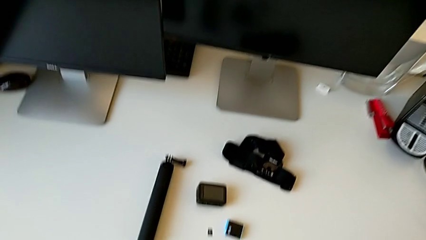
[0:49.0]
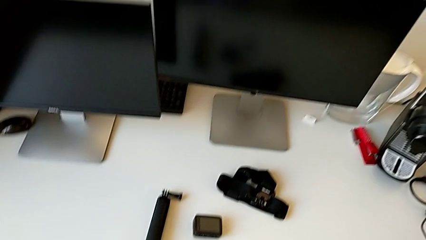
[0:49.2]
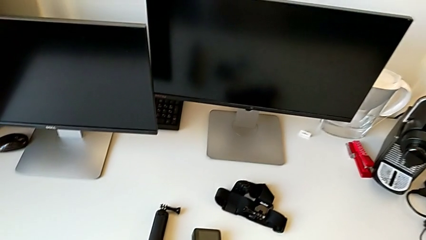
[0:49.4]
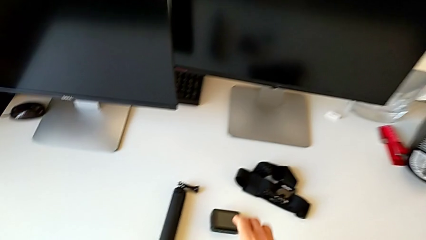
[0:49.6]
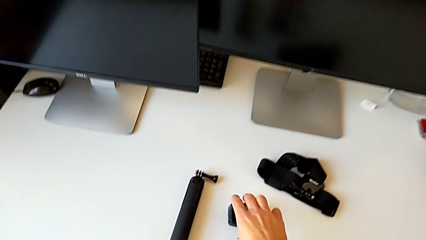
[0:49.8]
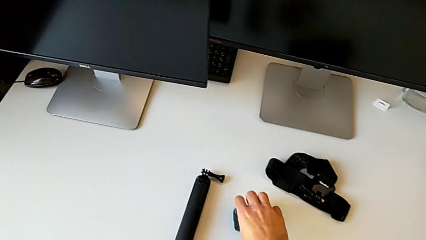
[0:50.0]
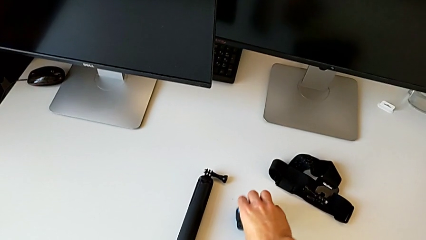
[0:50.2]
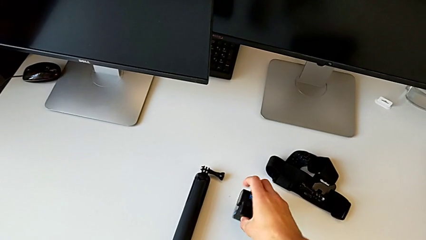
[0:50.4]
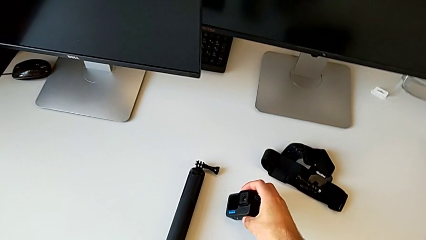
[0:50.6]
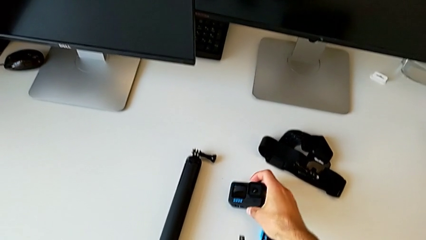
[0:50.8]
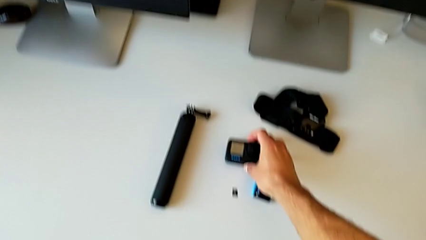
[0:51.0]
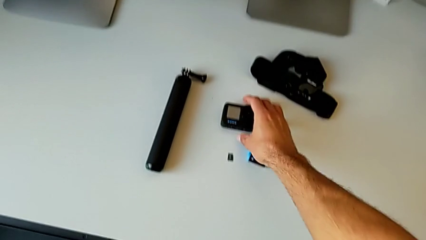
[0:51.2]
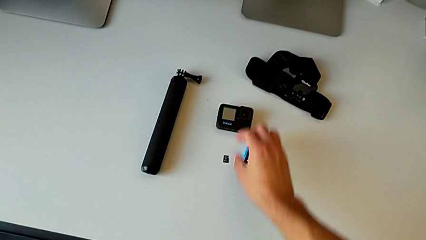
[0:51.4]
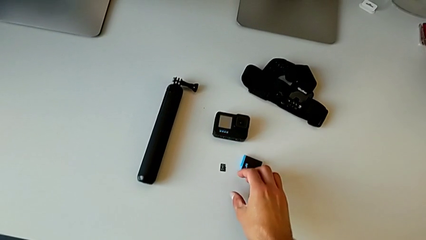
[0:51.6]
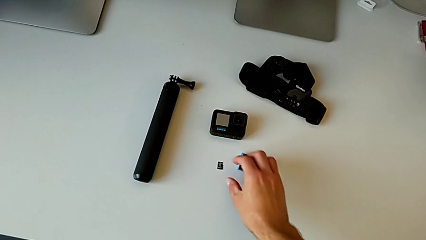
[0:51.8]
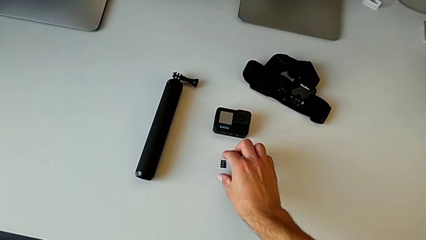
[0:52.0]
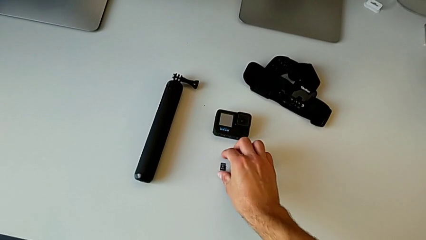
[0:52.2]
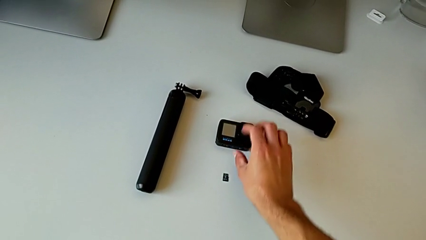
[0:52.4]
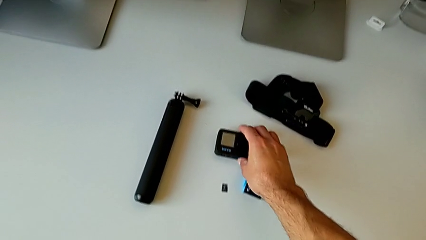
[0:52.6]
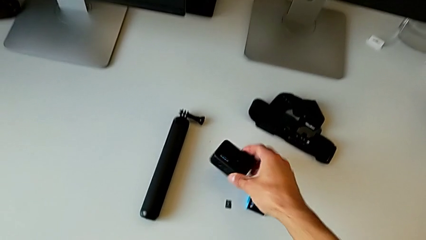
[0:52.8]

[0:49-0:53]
The camera wearer is changing the battery regularly. They grab the GoPro and rotate it.

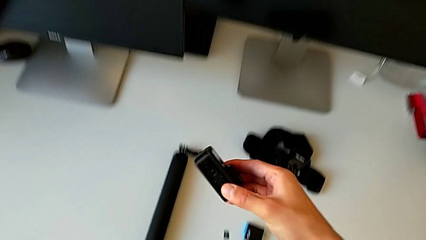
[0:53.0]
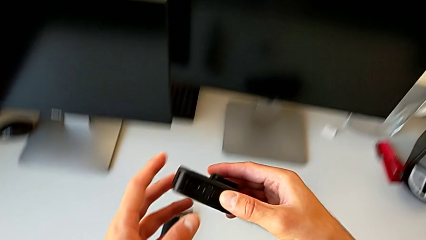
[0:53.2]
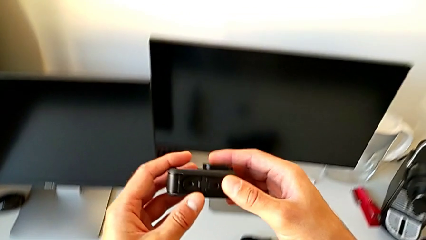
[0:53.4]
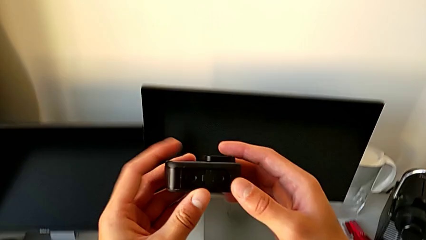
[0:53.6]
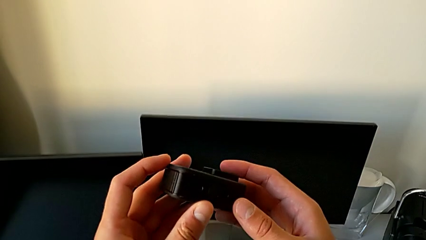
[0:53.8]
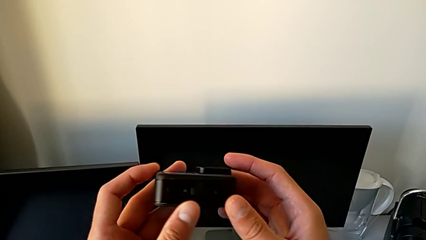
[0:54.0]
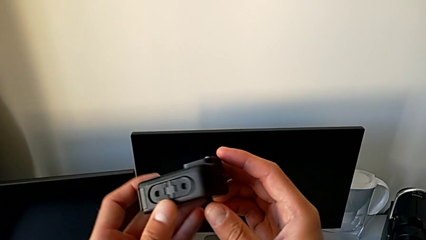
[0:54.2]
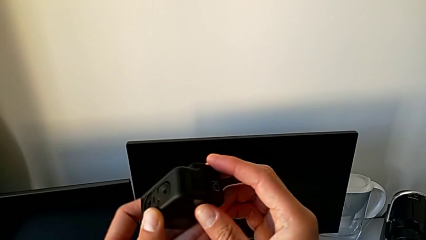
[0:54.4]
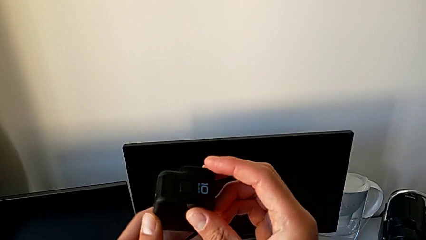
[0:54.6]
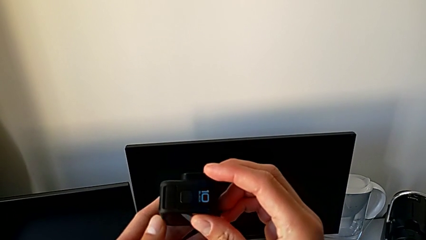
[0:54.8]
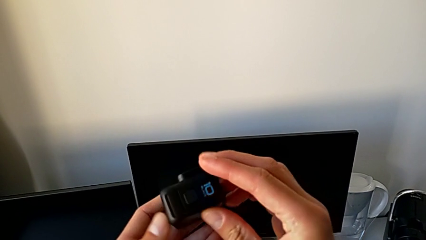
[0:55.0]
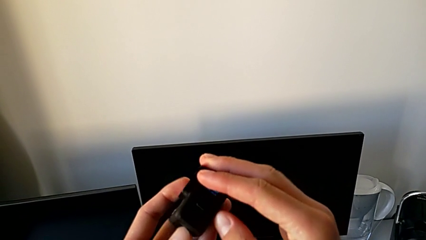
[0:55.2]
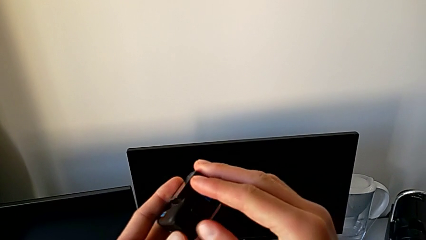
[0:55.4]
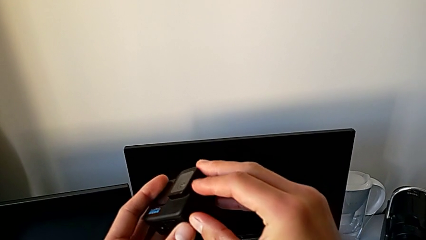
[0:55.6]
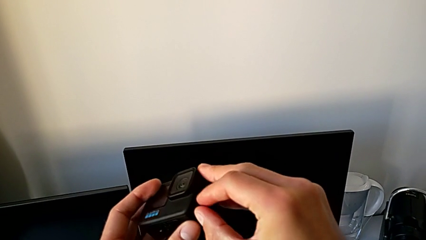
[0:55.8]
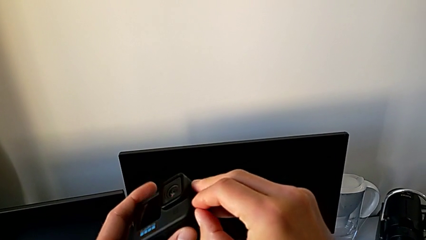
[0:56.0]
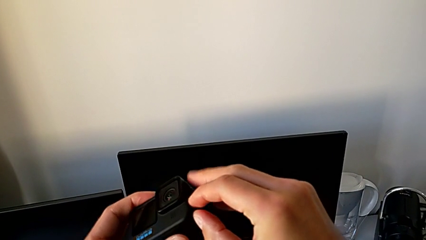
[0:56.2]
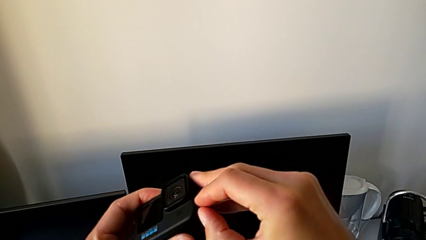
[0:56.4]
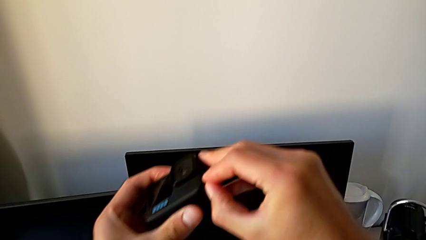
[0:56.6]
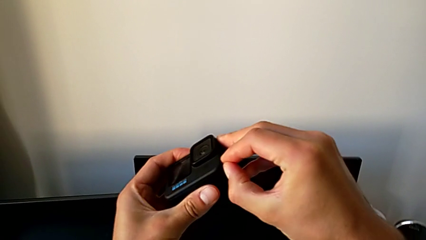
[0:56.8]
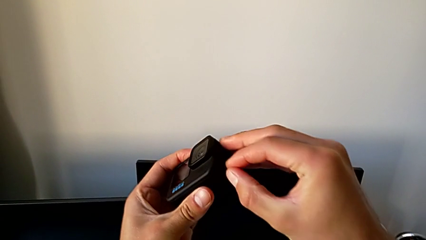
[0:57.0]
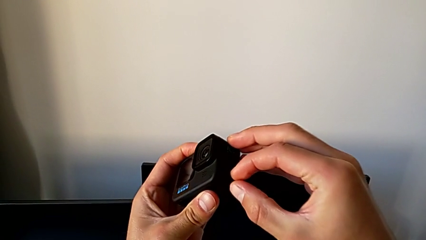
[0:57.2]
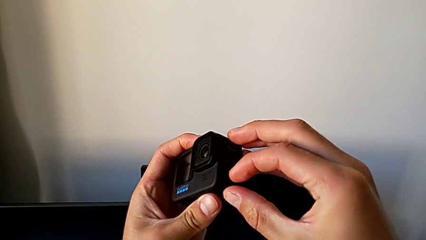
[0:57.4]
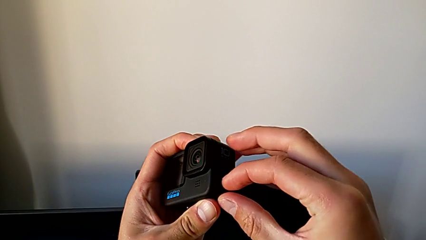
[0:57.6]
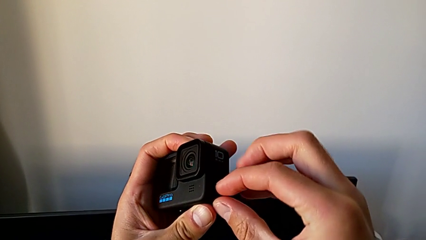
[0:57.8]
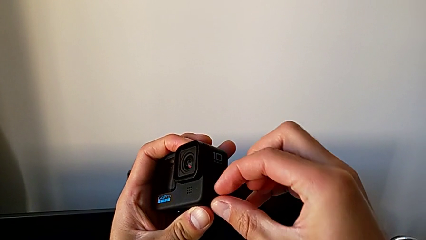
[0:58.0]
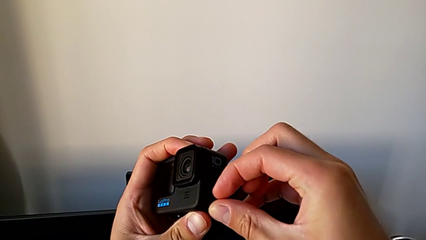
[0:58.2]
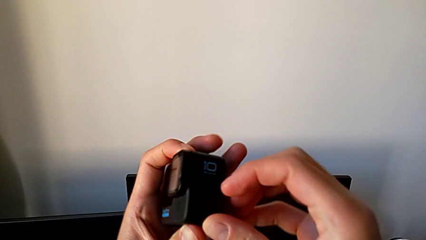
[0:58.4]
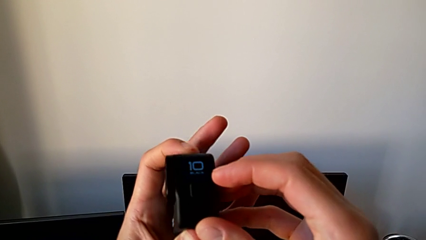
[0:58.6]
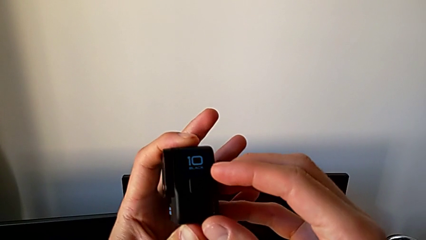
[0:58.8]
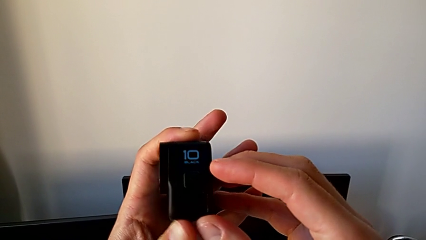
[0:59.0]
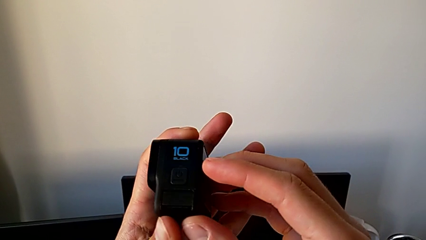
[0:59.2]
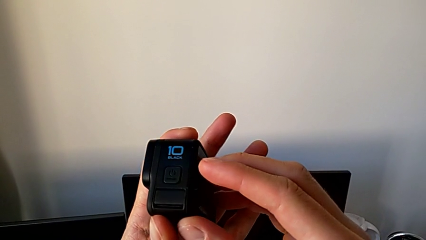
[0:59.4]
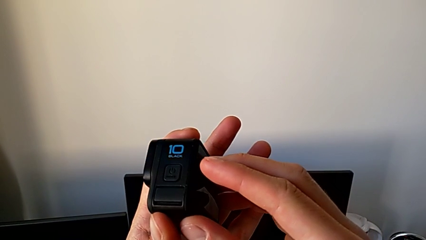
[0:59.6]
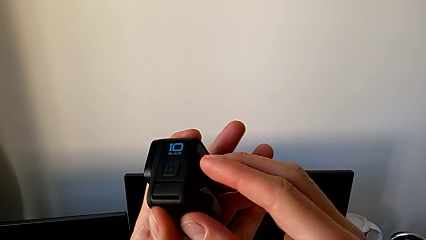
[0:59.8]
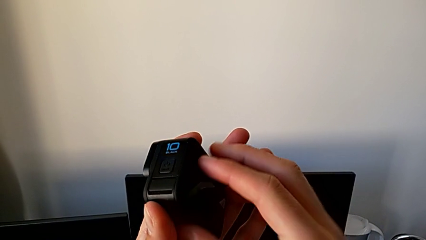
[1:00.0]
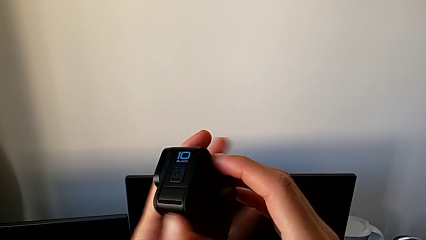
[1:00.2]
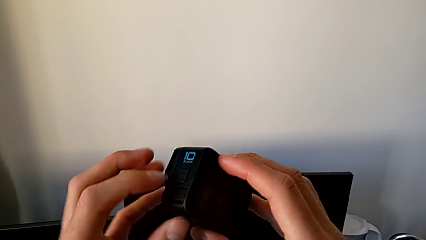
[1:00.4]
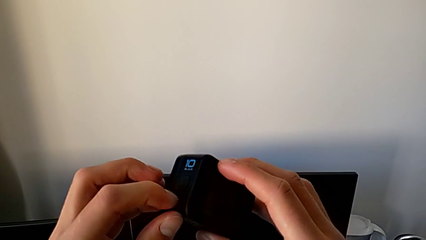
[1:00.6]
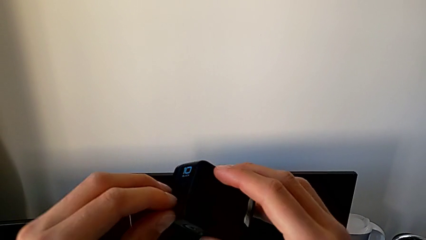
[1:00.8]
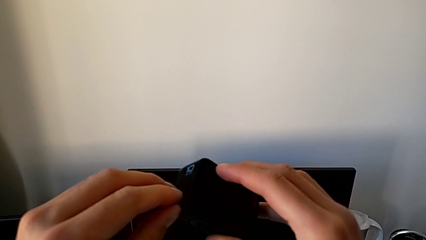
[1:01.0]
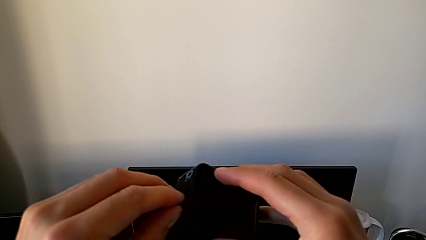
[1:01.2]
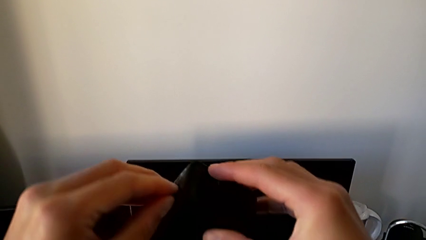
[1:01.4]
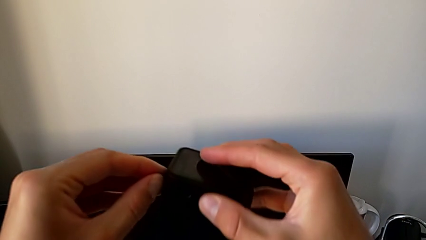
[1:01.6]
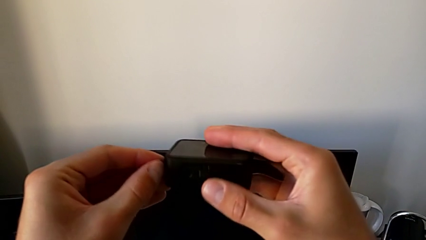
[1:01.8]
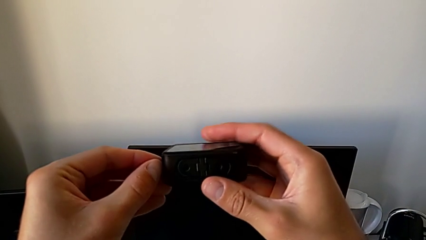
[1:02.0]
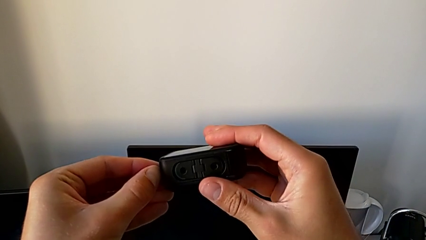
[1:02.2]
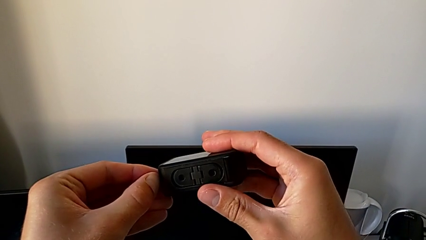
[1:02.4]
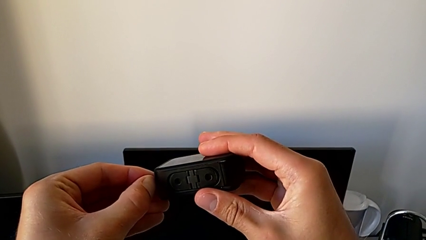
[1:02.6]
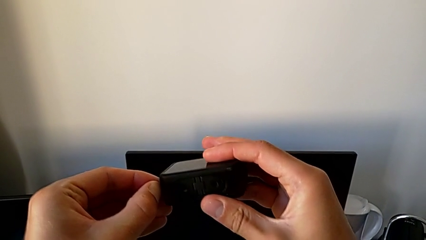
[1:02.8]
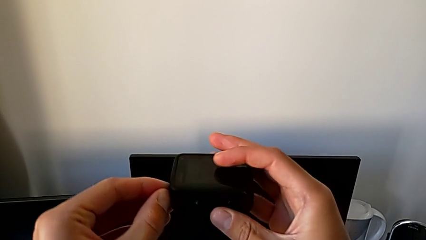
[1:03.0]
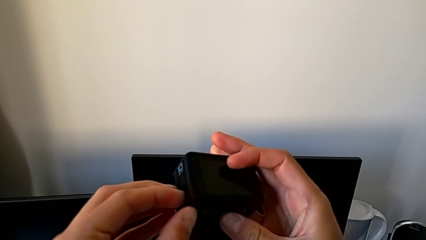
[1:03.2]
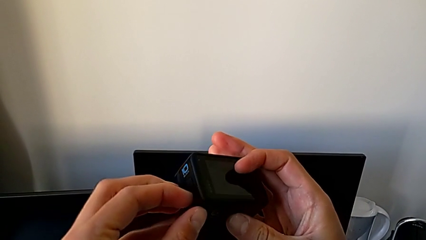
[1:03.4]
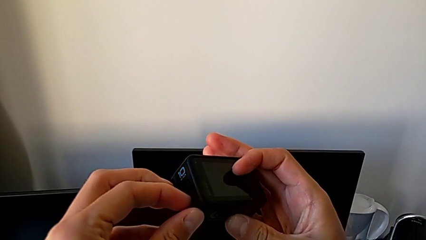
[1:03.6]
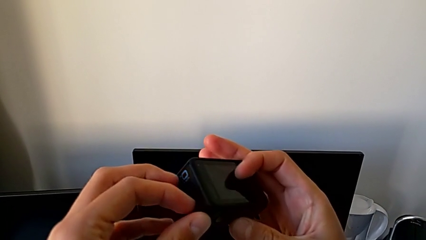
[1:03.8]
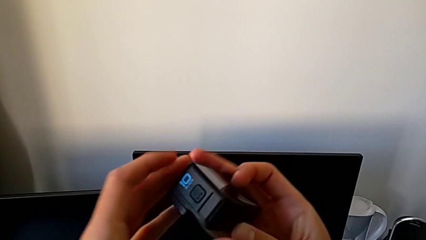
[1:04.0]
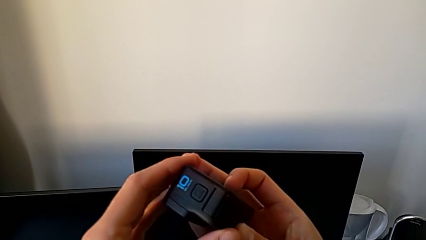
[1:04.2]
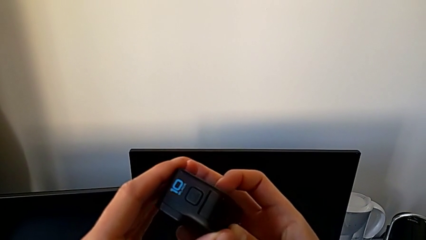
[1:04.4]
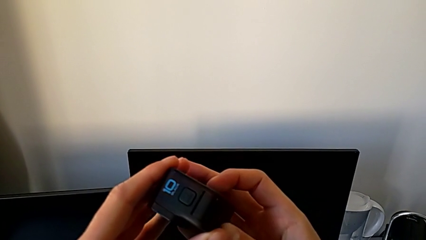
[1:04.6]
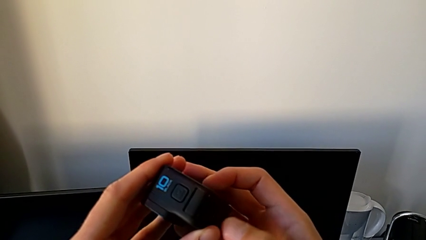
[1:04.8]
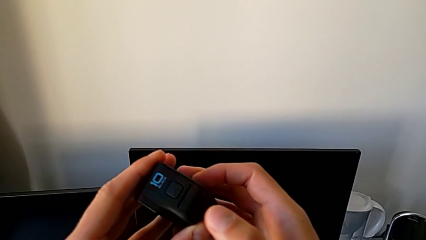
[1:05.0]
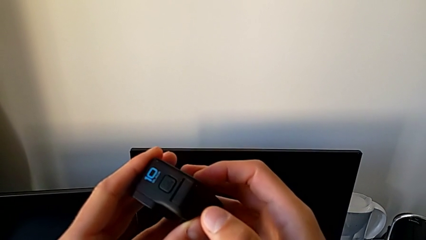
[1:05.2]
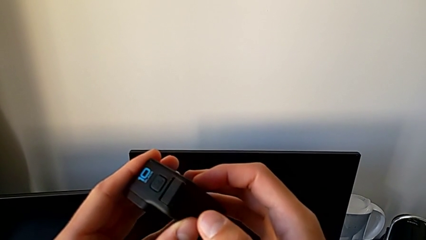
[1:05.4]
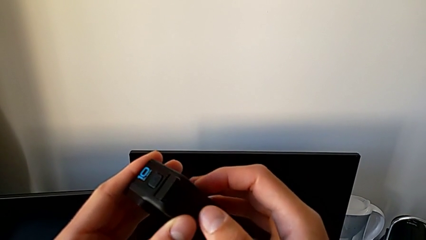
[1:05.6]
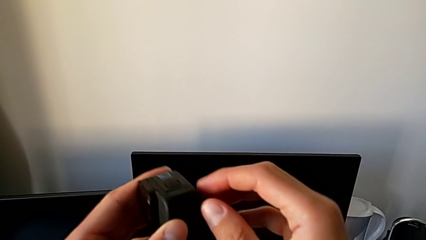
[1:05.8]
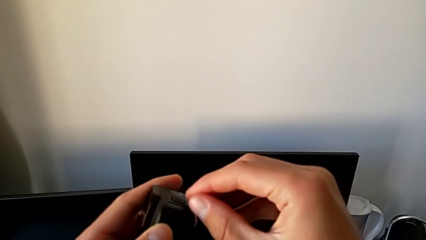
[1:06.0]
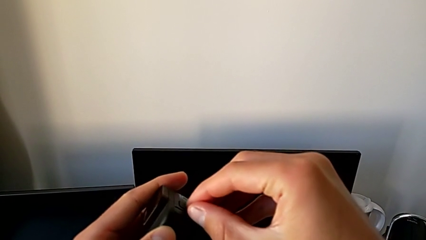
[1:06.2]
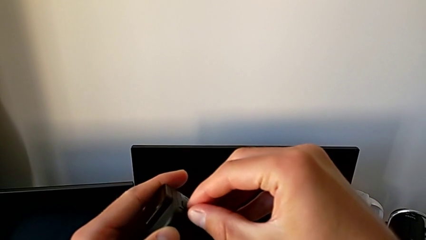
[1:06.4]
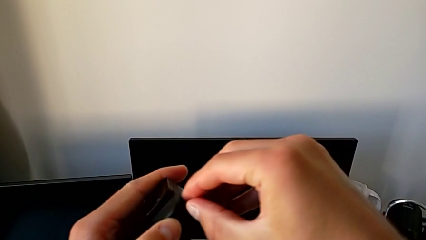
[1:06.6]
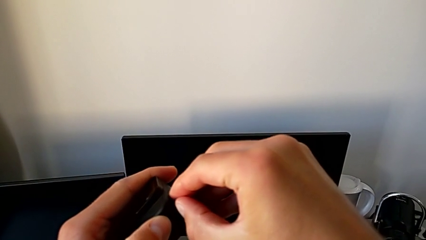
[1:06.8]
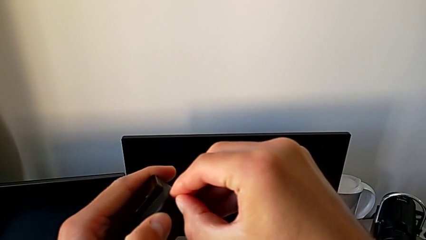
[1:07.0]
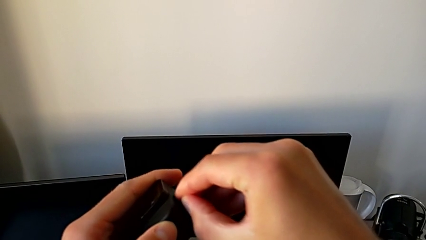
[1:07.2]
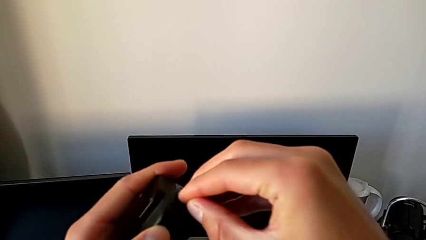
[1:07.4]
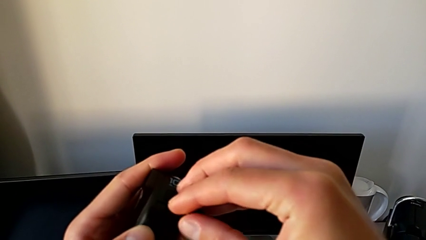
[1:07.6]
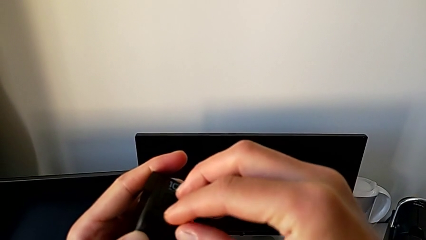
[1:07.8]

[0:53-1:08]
The camera wearer is changing the SD card. They grab the GoPro, lift it and begin to inspect it.
